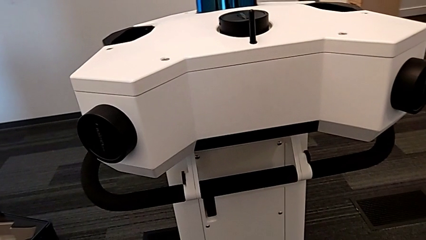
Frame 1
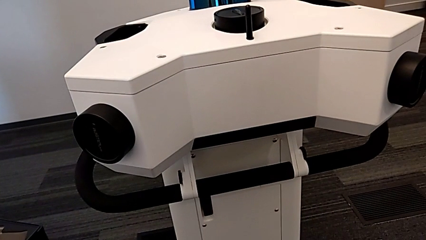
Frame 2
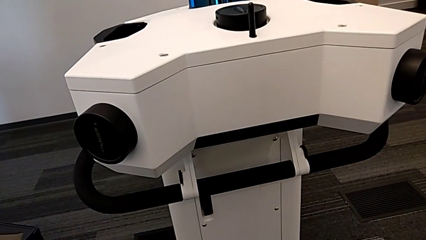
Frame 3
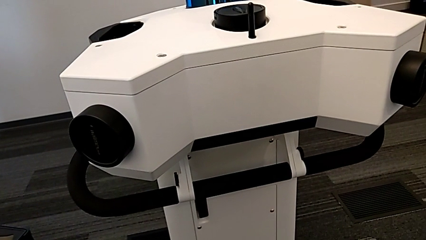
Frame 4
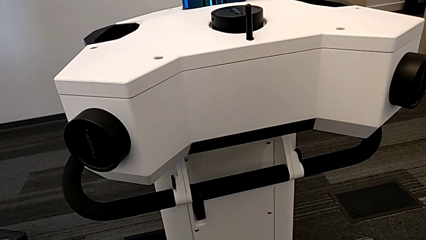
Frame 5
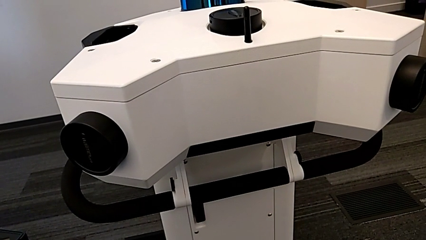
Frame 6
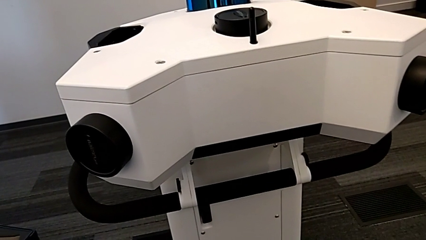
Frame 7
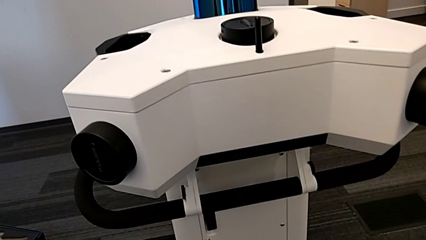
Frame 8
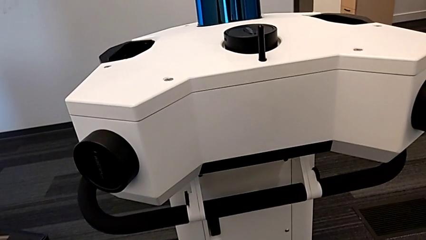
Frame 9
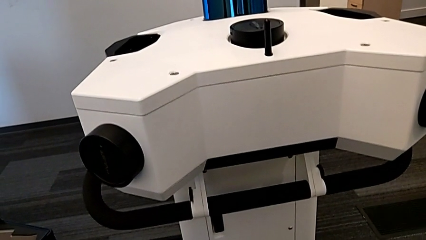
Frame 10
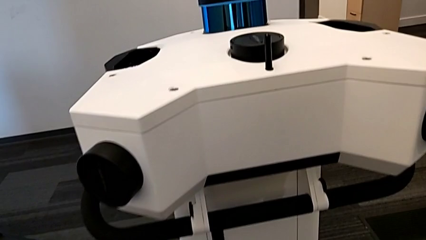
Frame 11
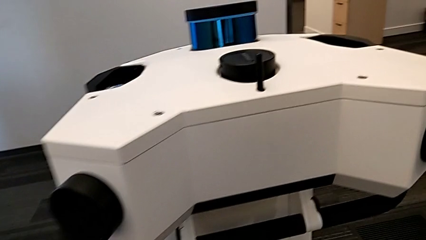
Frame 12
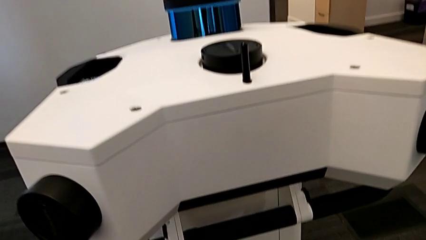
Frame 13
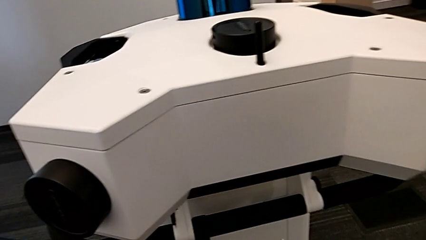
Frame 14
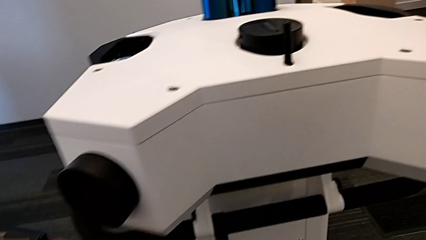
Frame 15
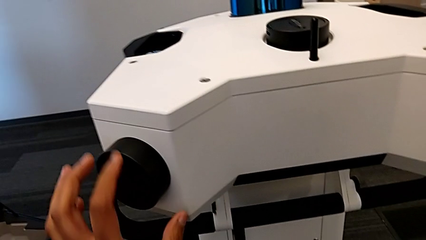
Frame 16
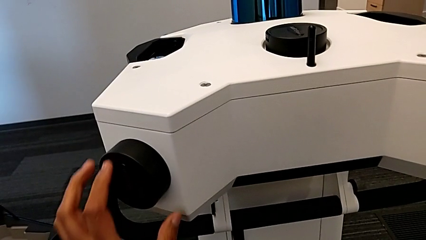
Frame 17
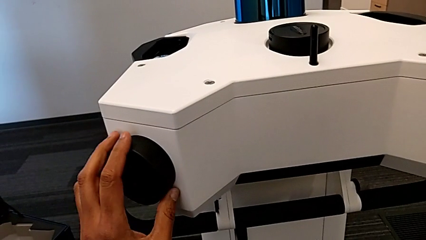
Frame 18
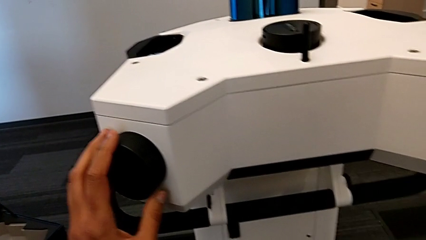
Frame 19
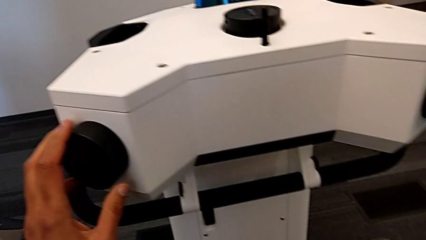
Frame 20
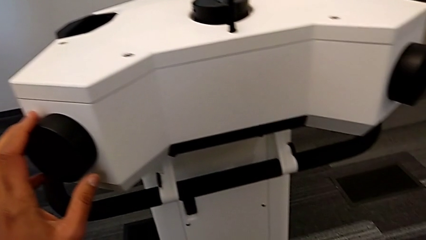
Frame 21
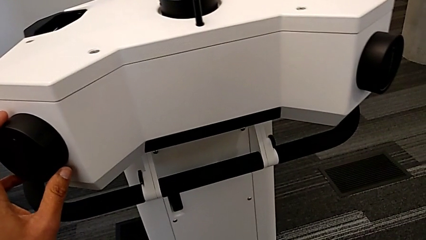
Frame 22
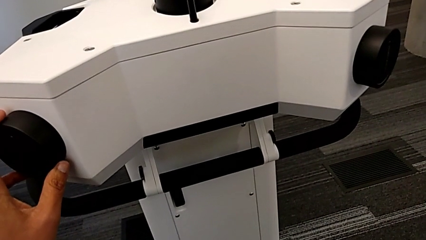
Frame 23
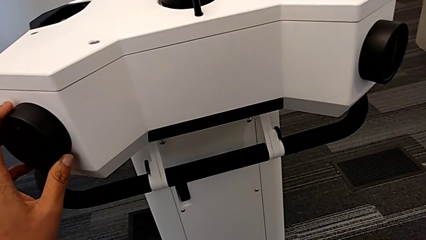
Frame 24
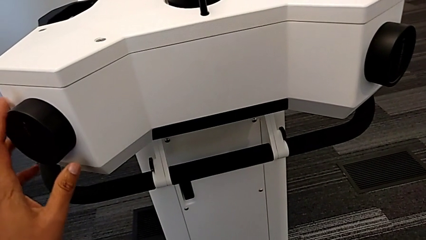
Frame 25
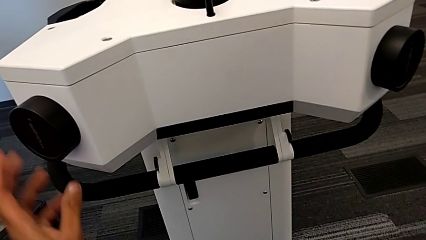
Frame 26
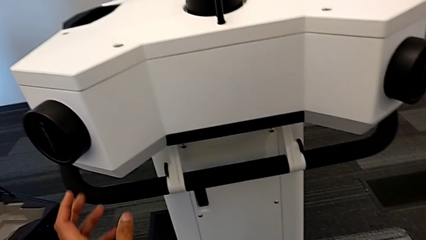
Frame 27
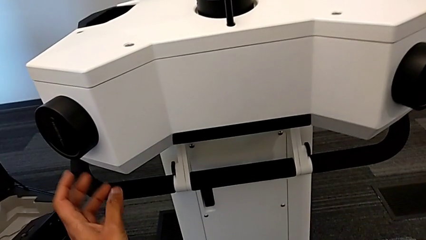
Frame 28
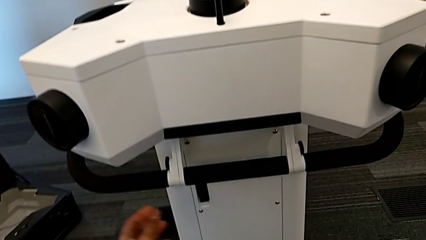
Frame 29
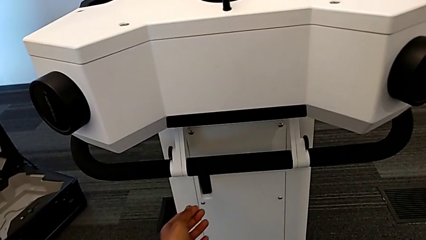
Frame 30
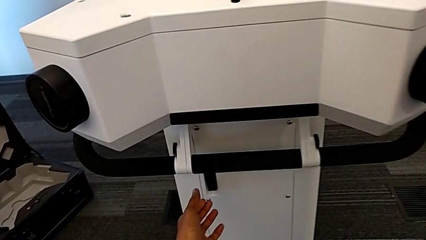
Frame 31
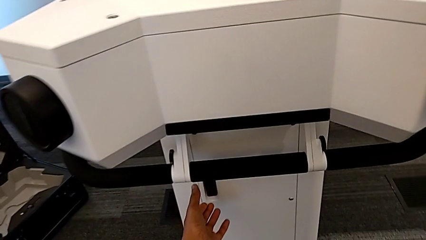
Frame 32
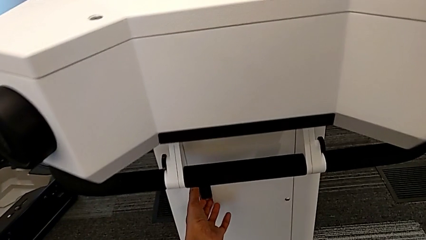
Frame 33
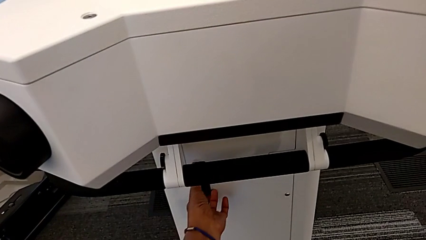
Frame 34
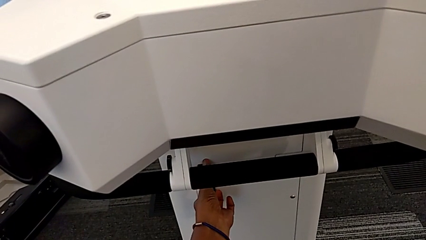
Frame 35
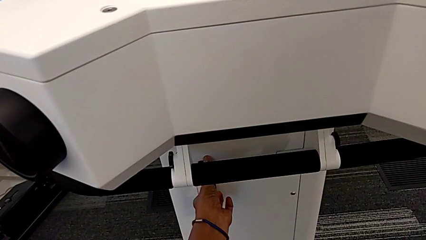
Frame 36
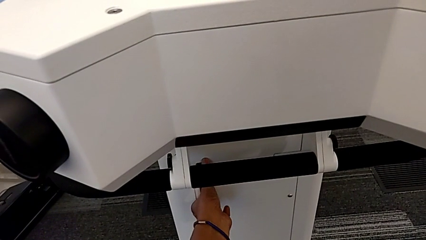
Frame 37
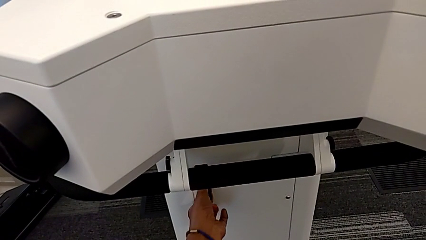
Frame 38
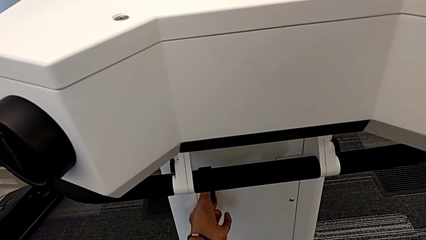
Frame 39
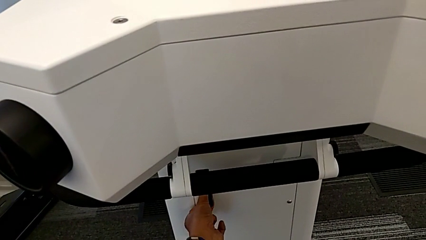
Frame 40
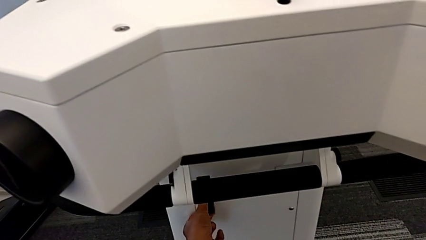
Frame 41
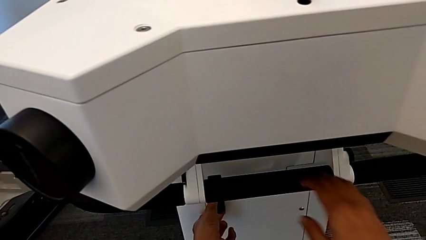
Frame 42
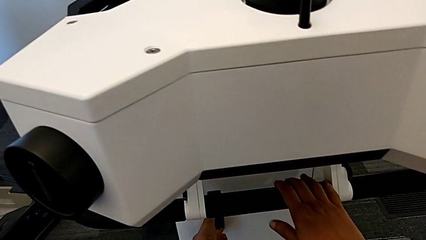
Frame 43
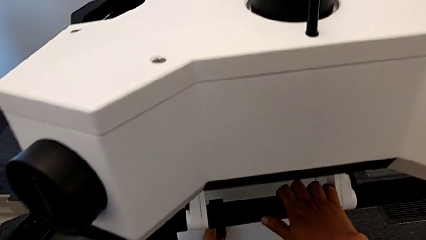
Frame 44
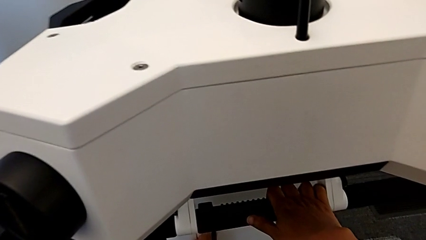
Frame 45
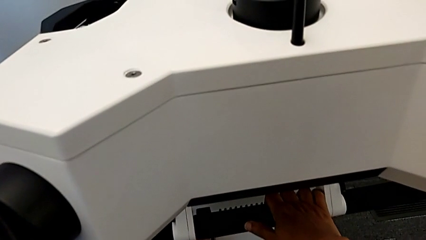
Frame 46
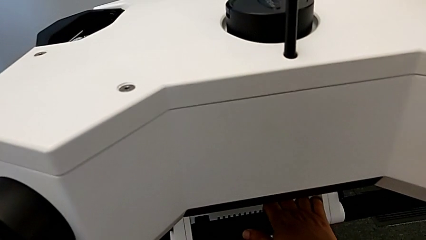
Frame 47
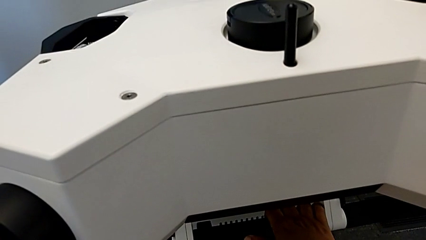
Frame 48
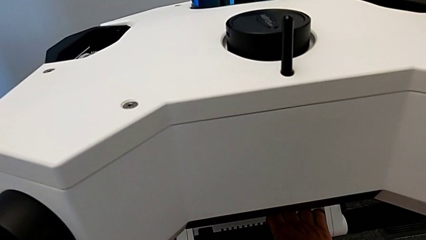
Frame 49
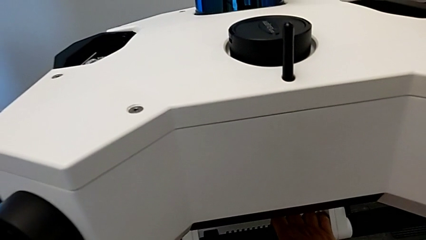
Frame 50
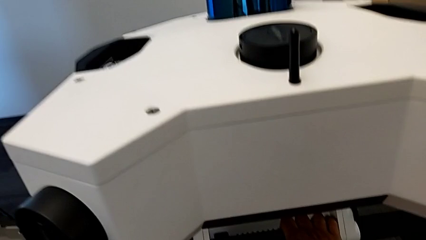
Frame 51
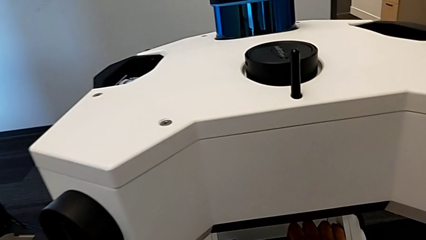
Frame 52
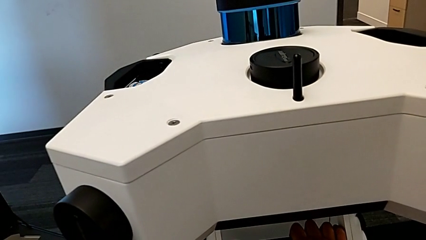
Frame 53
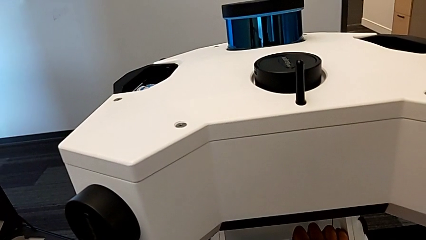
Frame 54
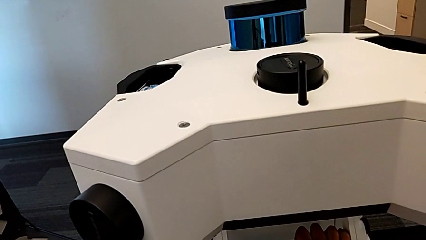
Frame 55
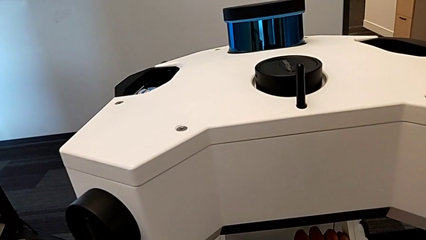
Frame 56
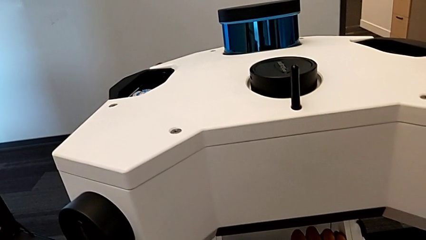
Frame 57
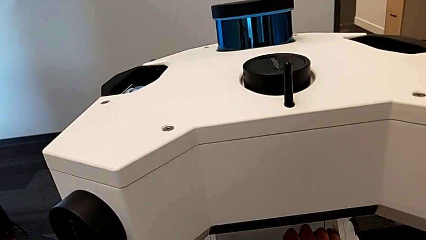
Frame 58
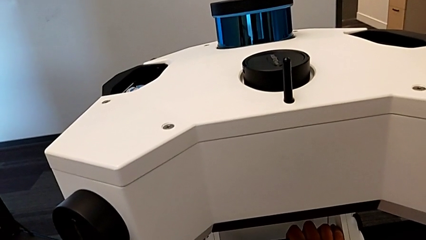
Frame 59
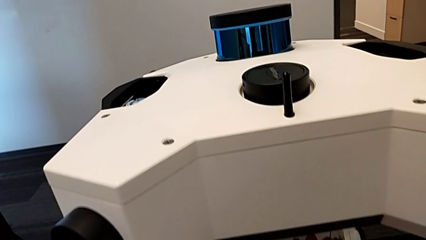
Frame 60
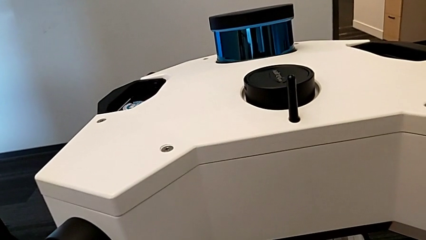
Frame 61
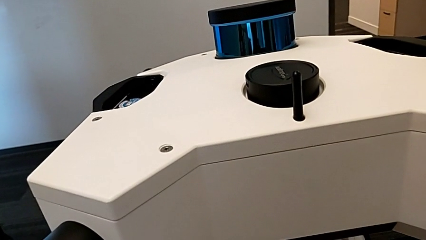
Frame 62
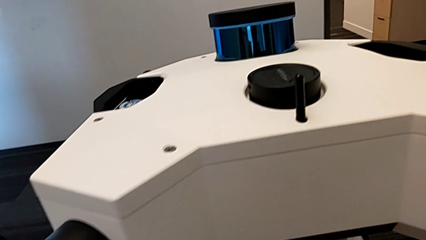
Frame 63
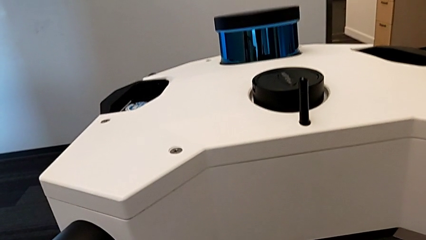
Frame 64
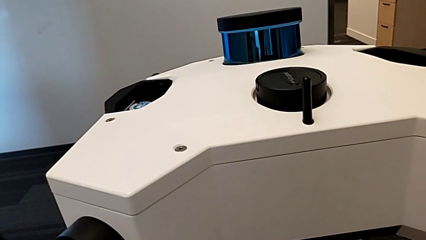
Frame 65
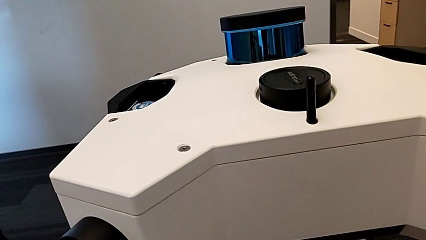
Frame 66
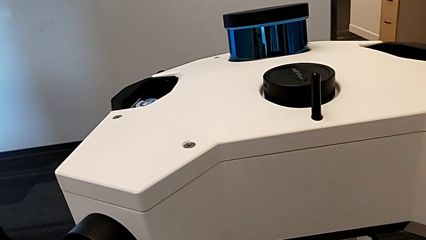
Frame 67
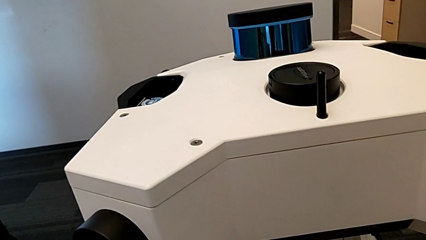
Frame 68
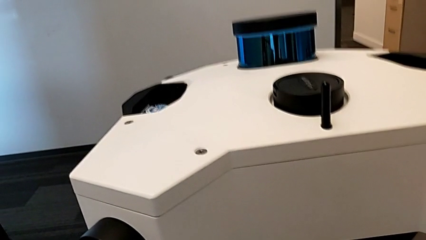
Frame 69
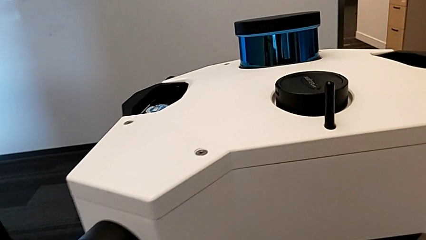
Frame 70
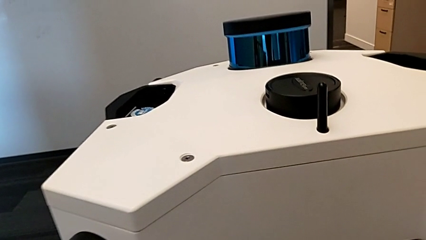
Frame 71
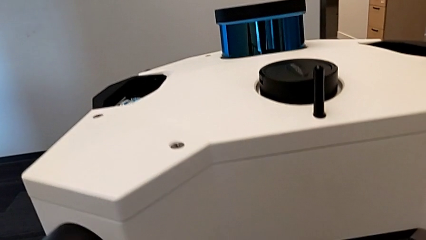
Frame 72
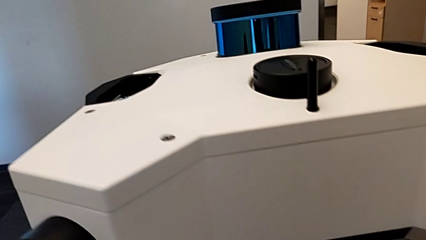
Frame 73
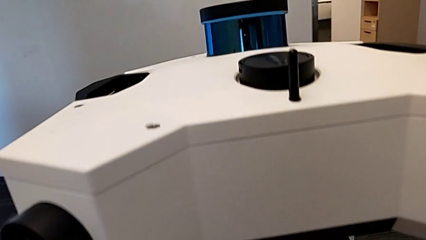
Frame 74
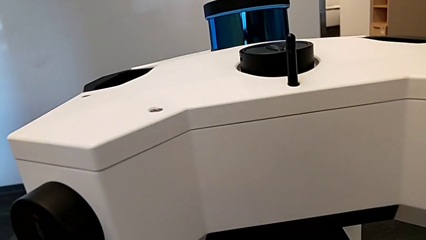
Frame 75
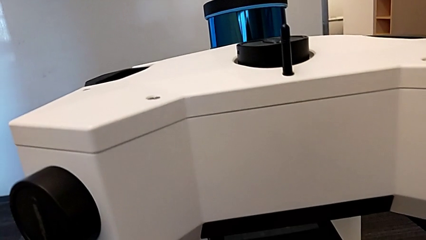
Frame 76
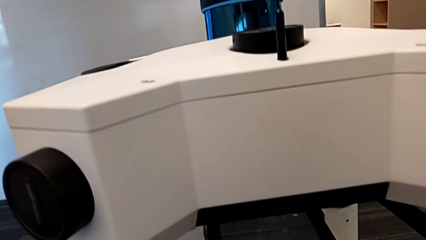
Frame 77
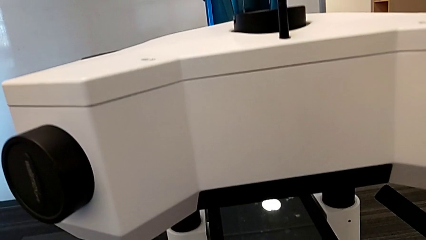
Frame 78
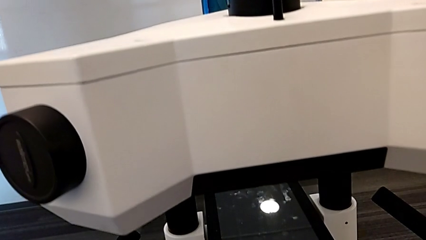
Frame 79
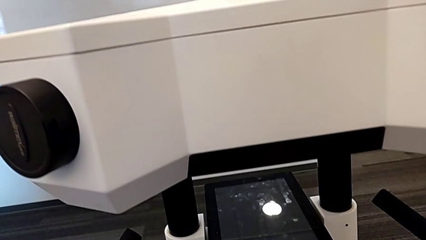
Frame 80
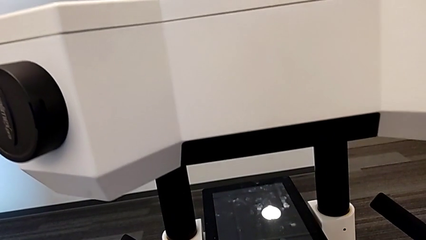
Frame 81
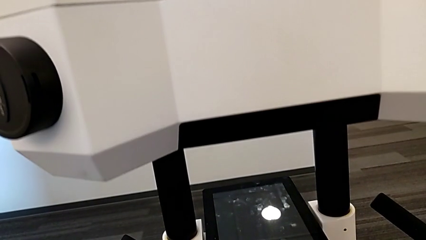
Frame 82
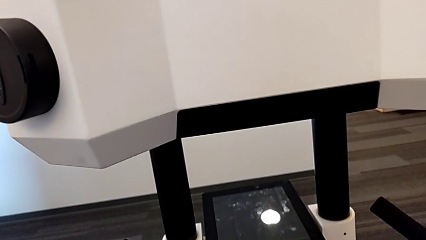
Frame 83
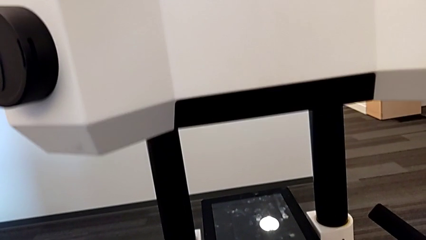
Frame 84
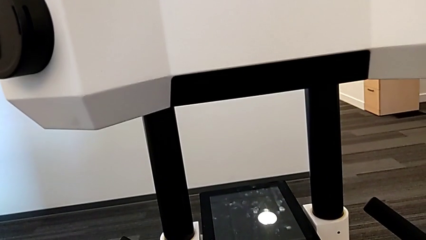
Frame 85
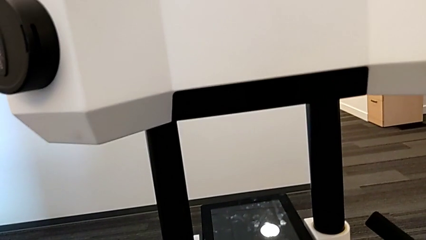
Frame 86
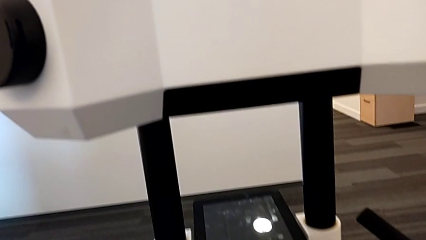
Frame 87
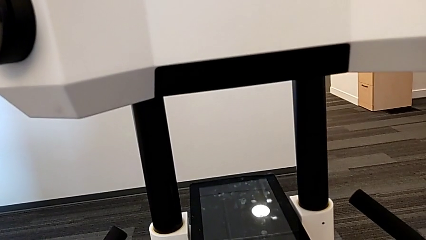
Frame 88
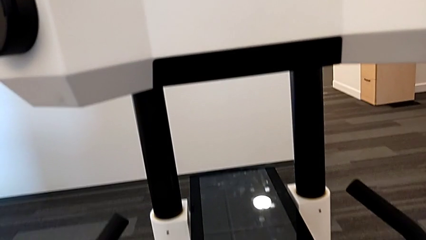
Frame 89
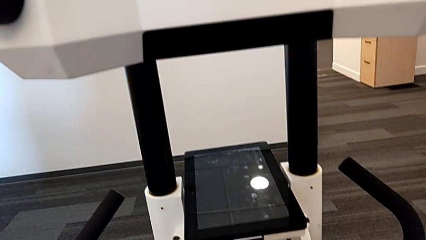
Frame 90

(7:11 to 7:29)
The camera wearer lifts the M6 head. They lift the handle.
